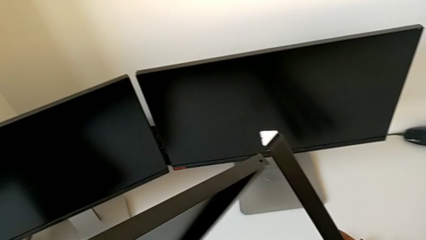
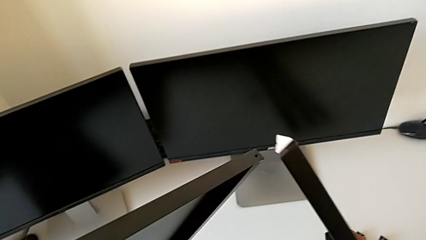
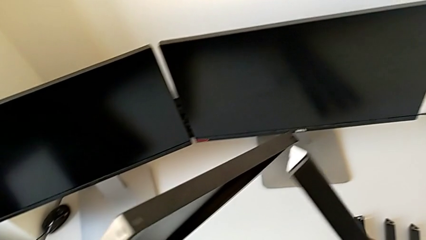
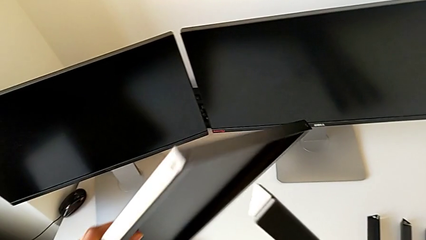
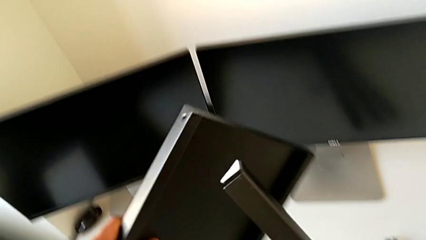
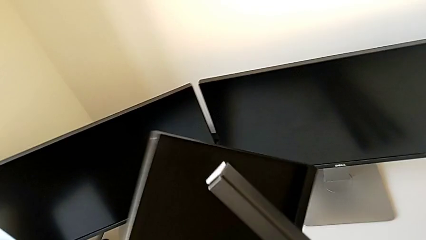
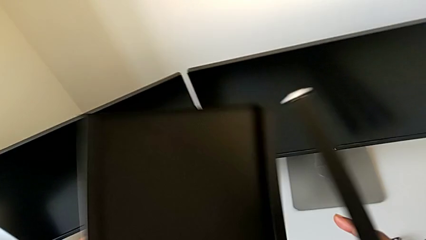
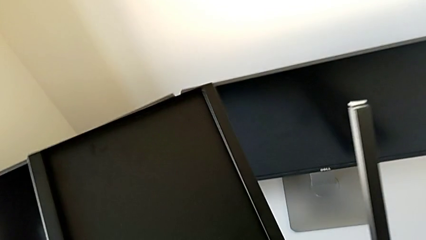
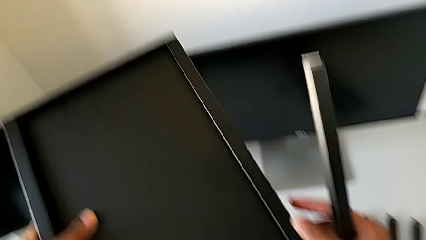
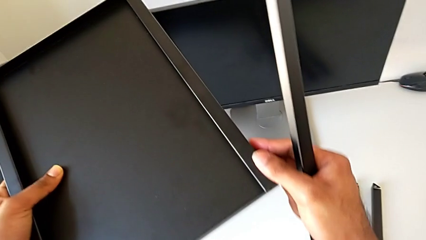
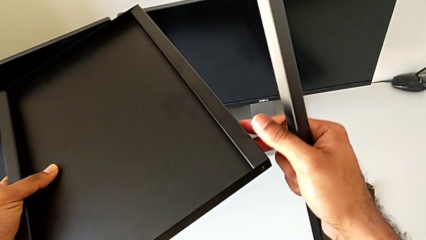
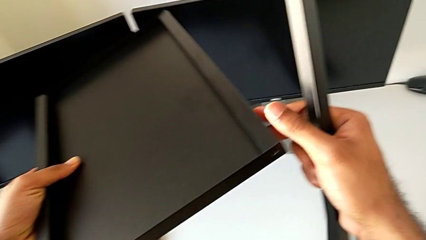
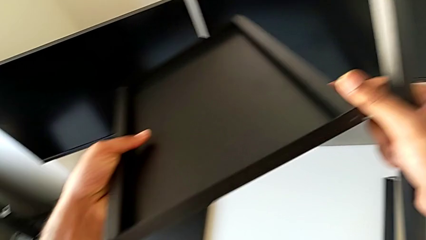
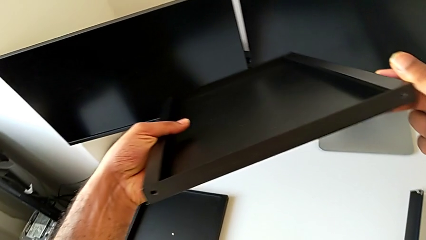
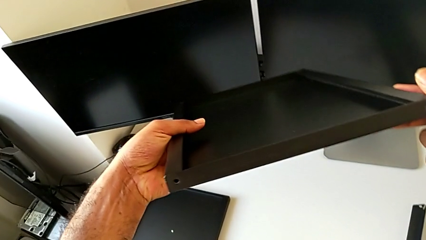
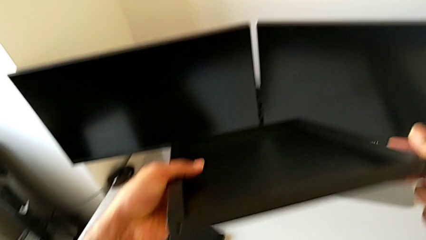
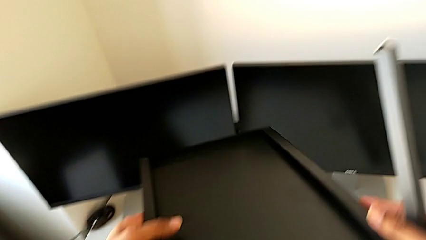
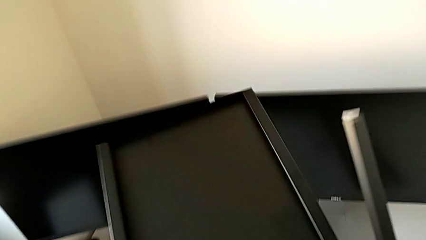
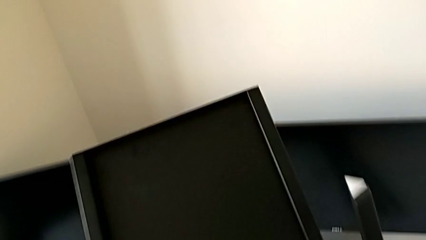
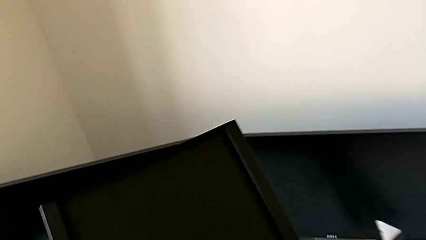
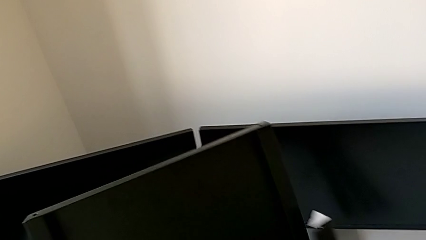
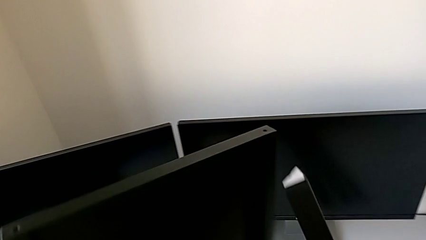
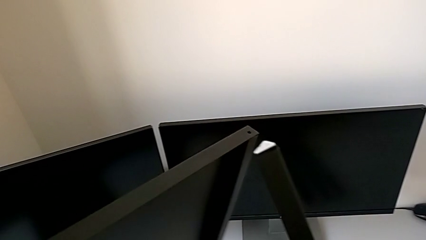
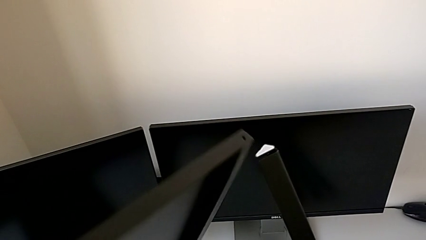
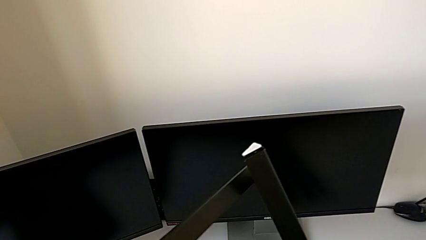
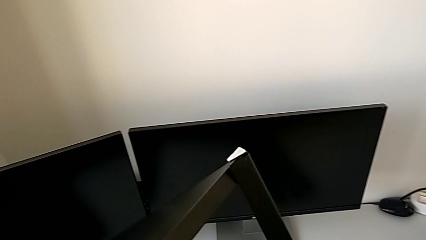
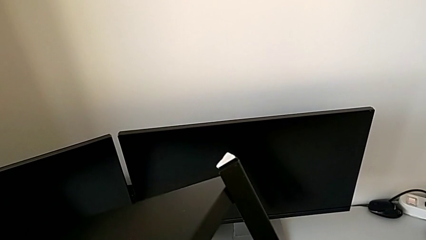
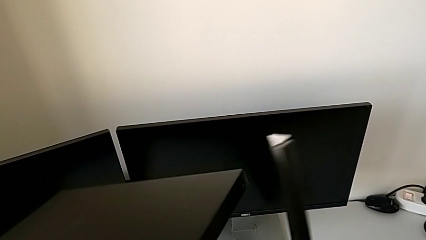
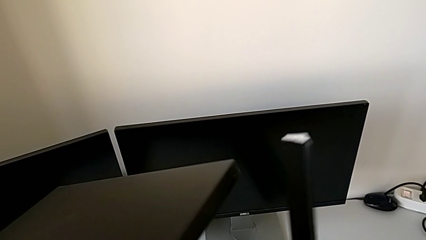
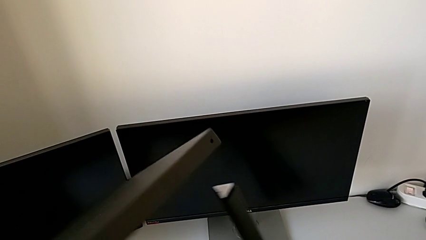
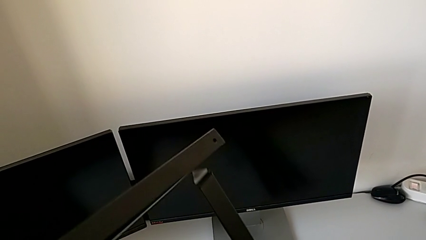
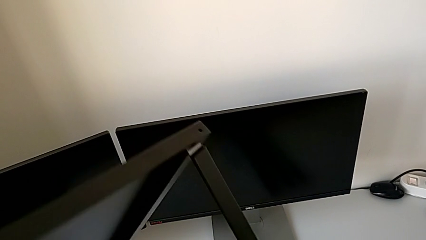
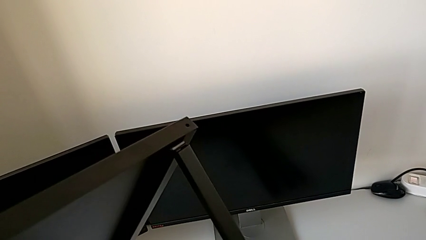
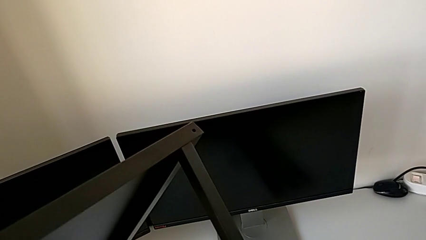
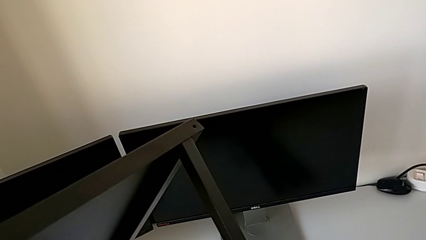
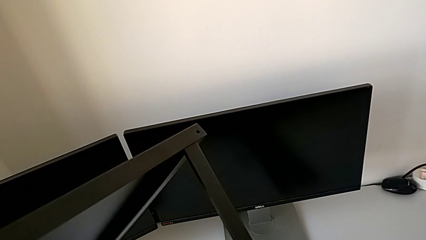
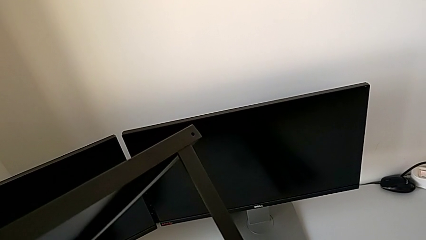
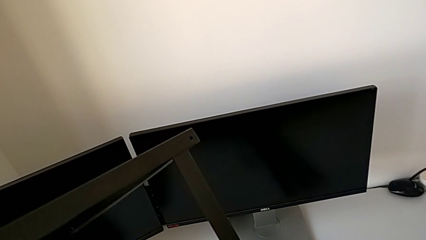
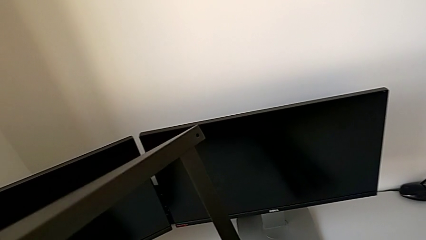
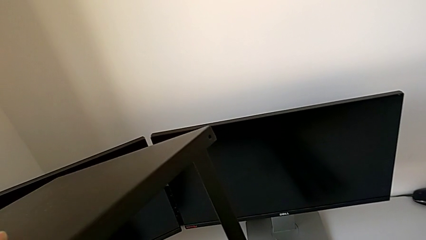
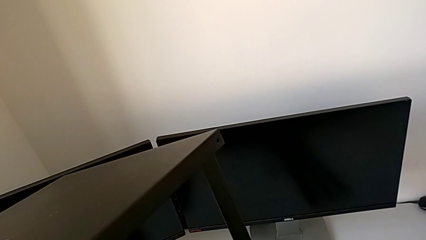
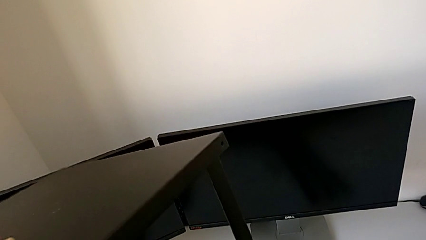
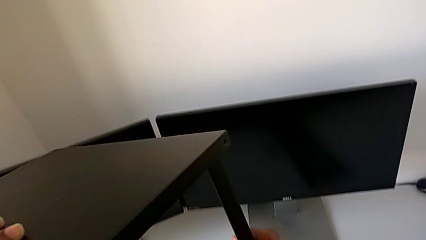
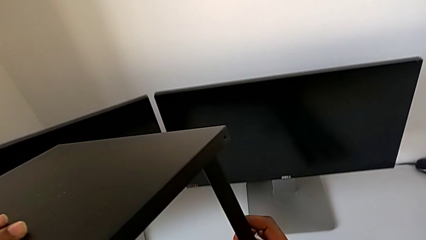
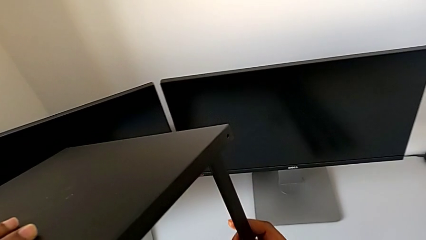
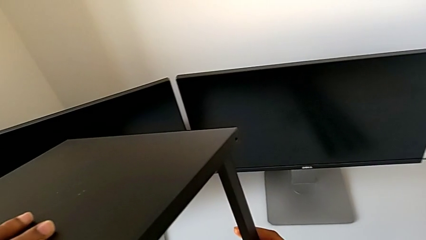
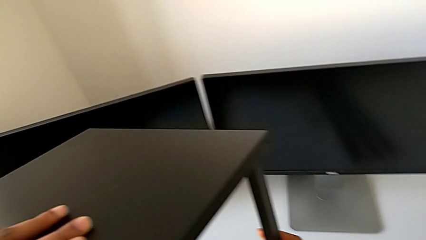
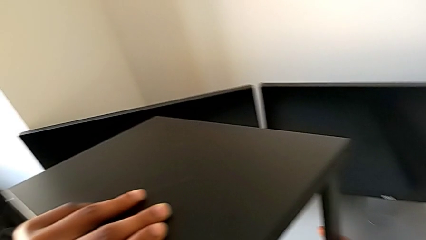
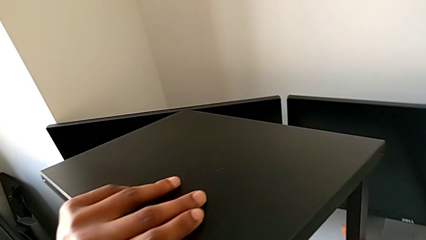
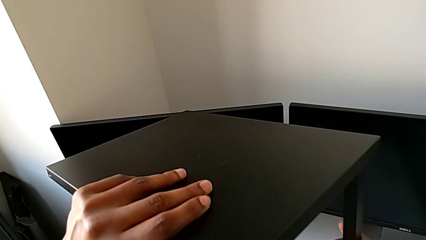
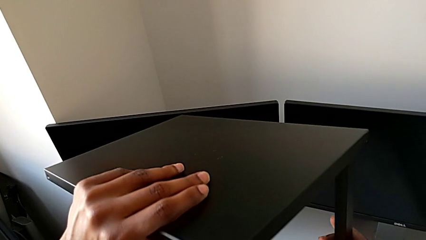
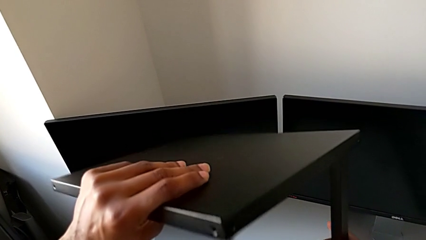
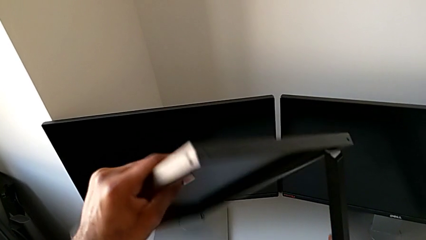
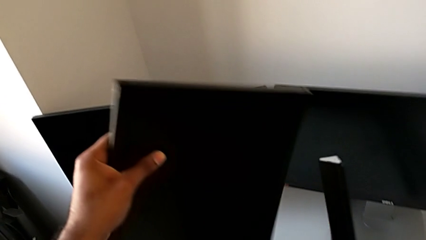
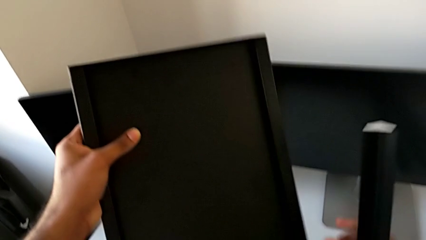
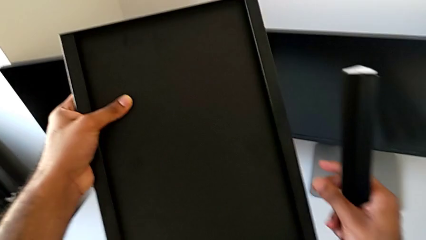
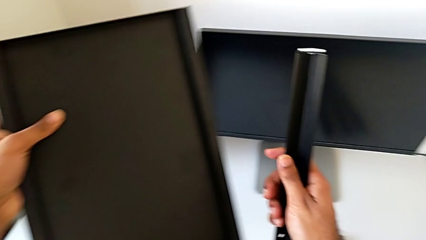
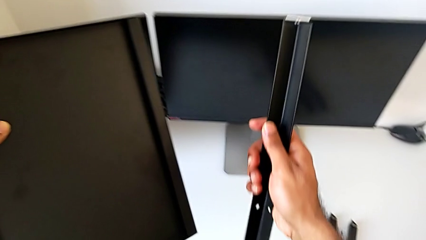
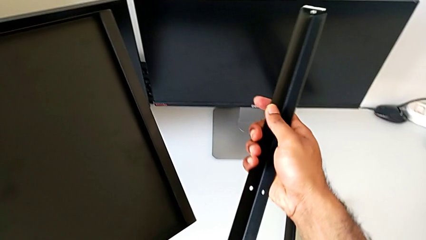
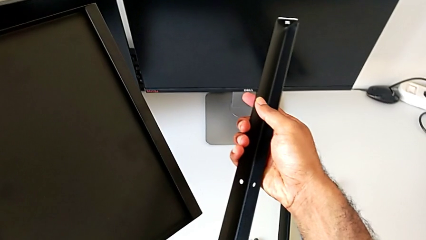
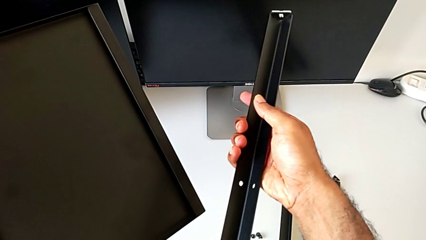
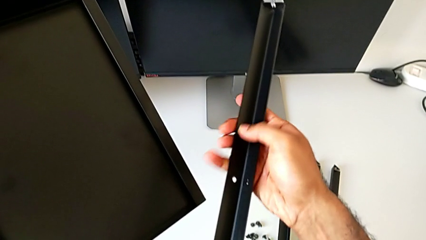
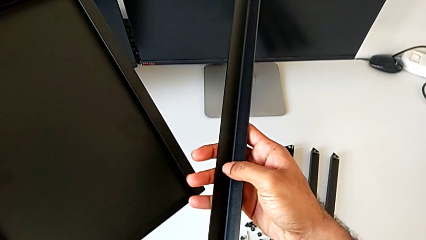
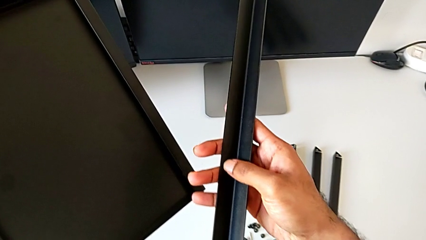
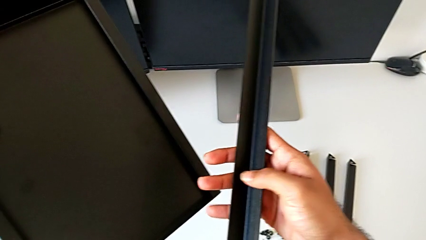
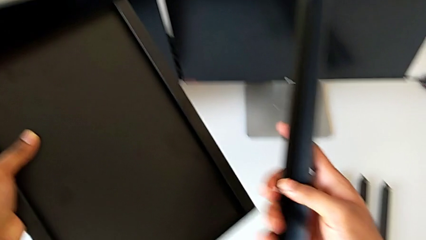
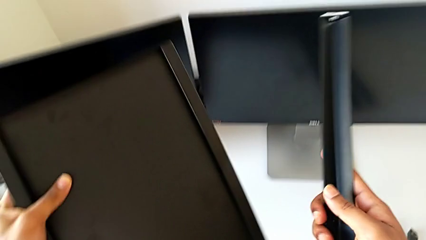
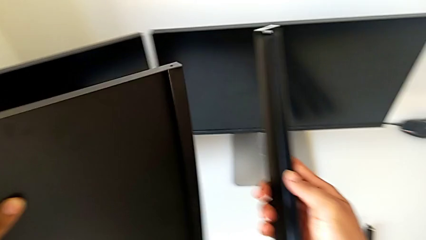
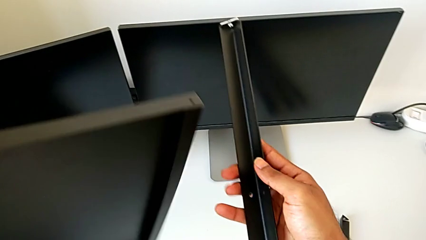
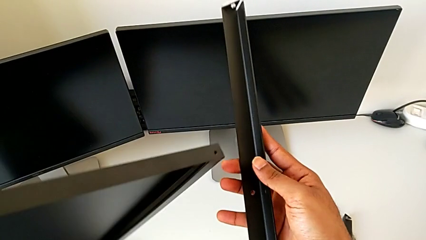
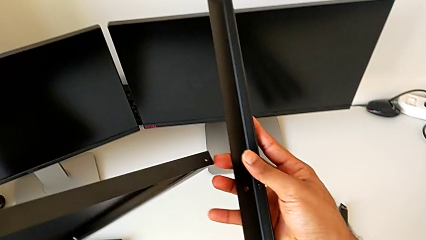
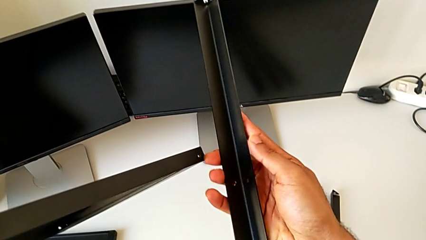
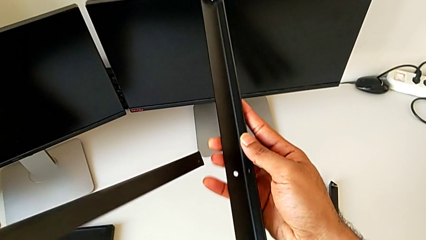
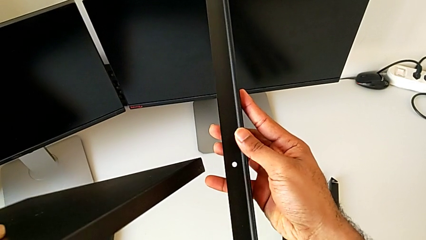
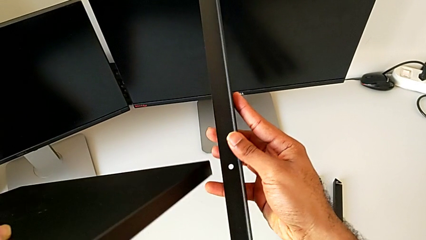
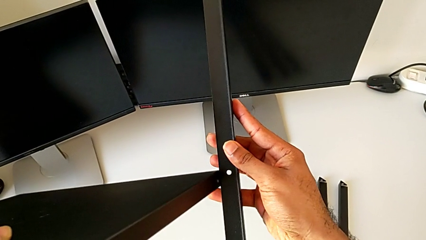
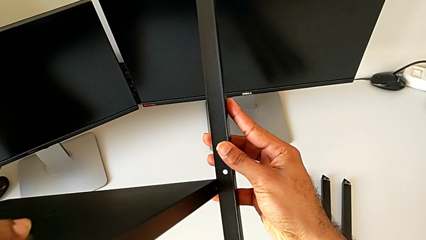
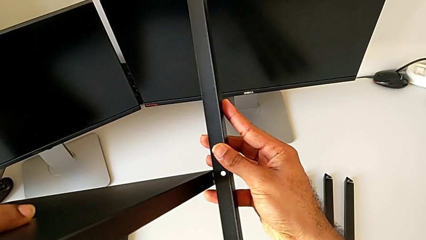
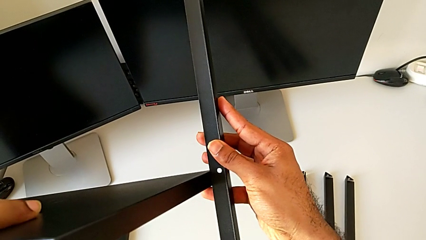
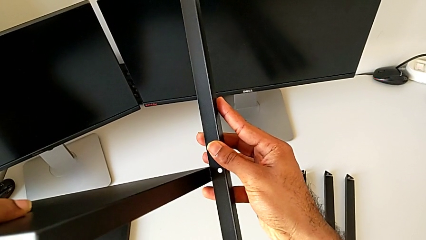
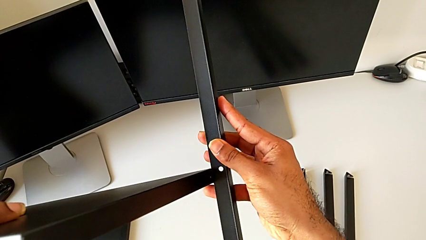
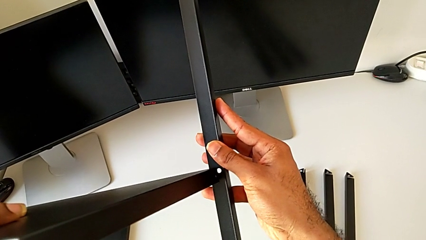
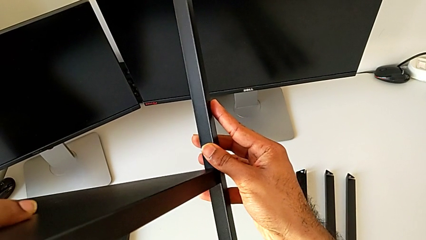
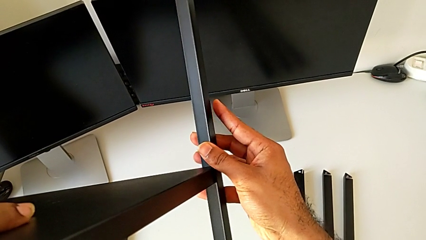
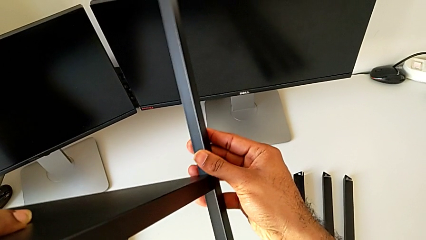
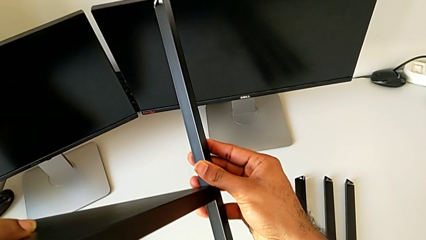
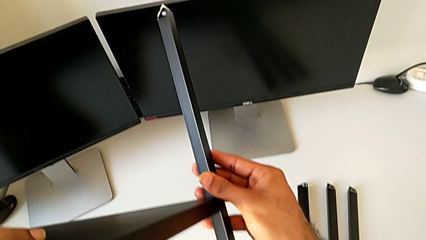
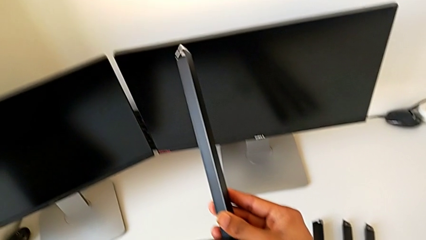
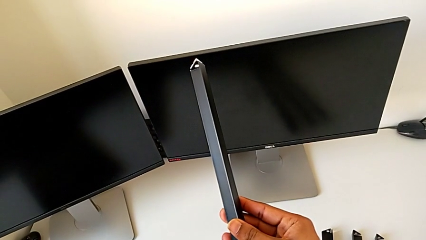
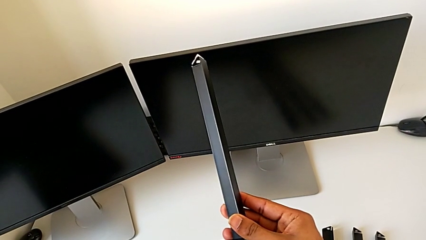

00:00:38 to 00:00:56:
The camera wearer is assembling the first leg to the bottom tray. They inspect the tray, inspect the leg, wrongly align the tray, aligning the bottom tray with the top of the leg, withdraw the leg and wrongly align the tray.
